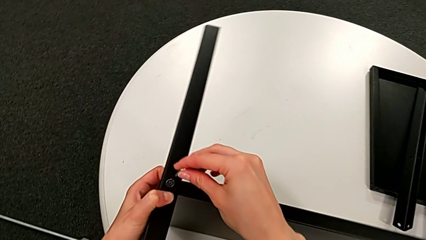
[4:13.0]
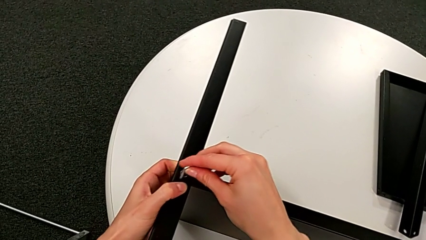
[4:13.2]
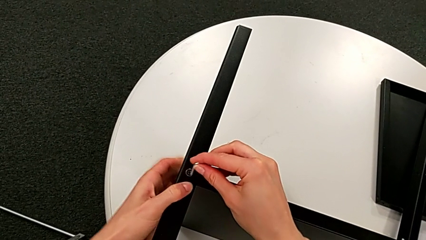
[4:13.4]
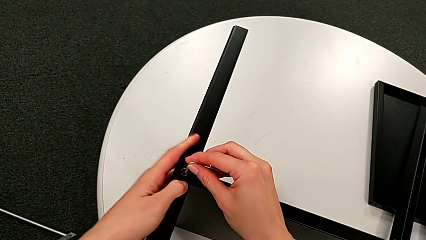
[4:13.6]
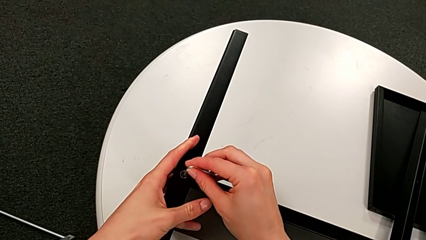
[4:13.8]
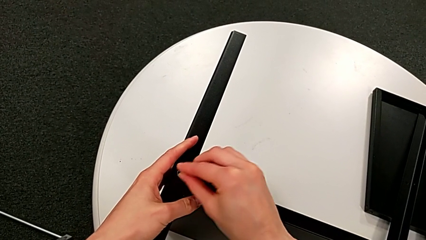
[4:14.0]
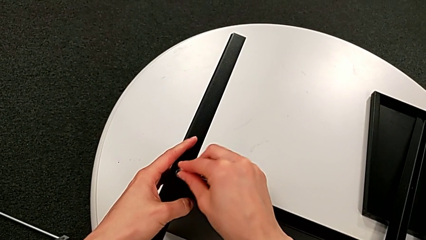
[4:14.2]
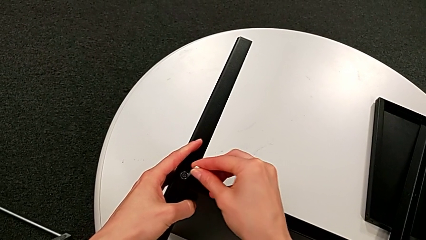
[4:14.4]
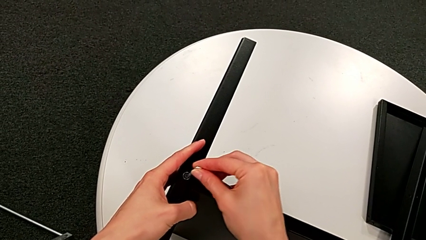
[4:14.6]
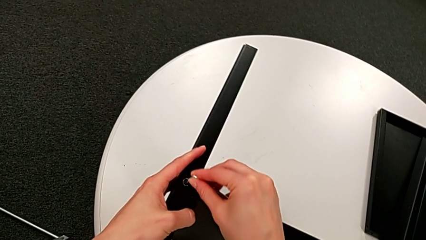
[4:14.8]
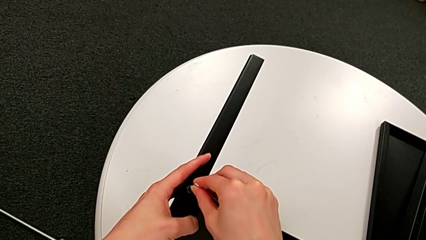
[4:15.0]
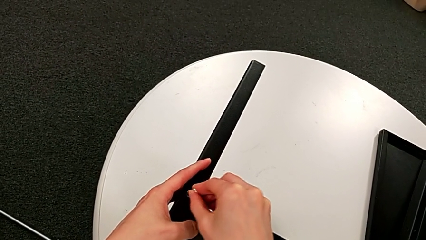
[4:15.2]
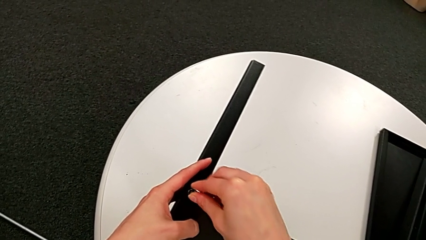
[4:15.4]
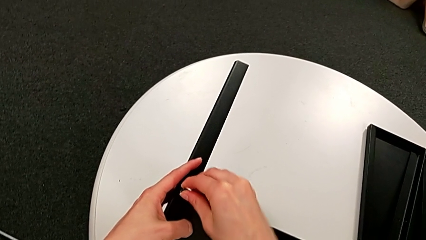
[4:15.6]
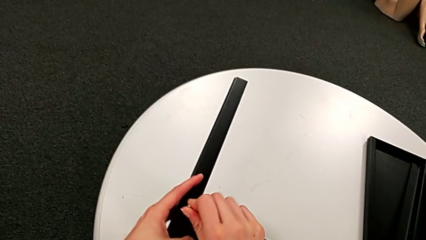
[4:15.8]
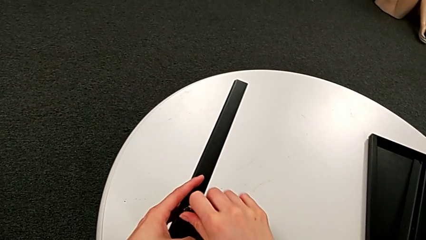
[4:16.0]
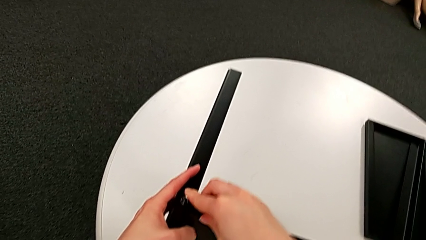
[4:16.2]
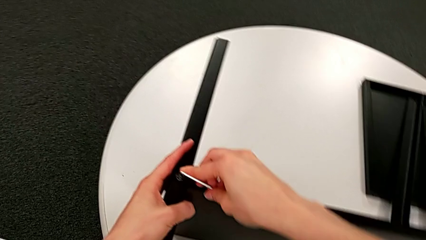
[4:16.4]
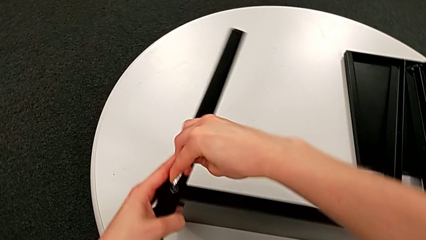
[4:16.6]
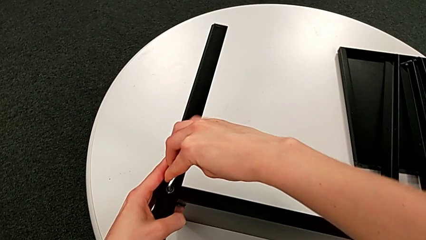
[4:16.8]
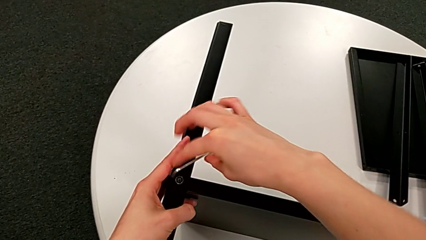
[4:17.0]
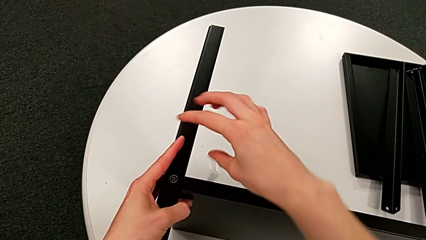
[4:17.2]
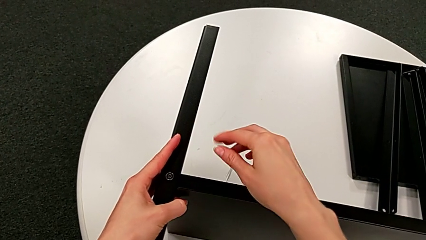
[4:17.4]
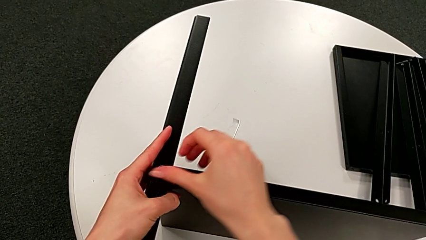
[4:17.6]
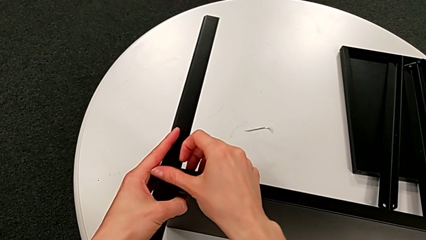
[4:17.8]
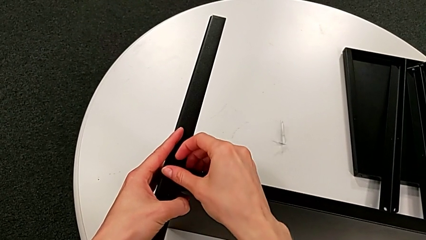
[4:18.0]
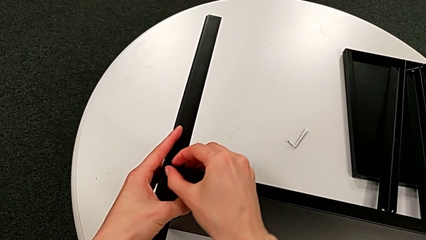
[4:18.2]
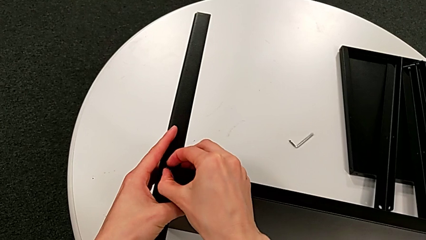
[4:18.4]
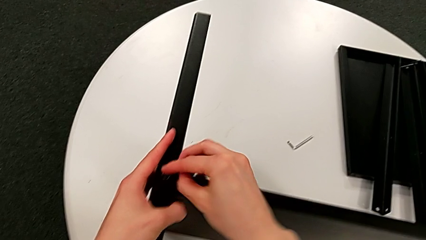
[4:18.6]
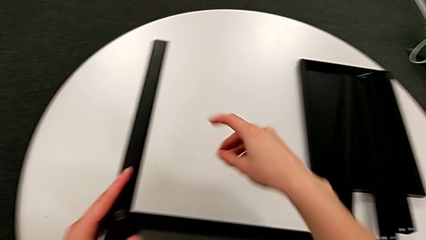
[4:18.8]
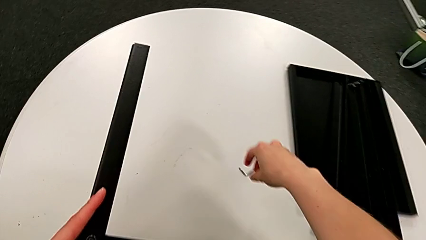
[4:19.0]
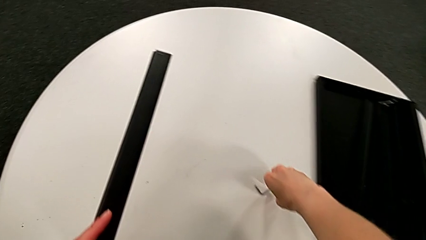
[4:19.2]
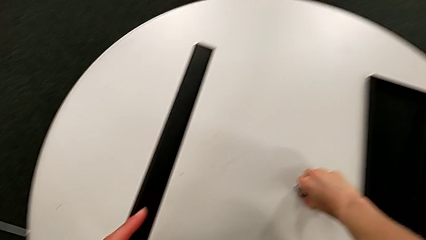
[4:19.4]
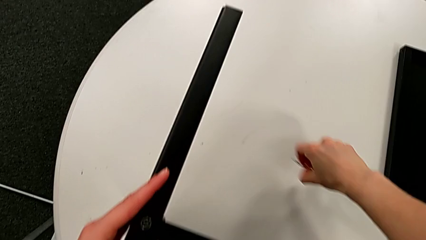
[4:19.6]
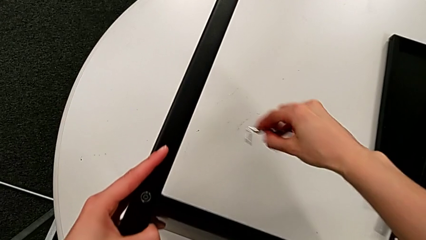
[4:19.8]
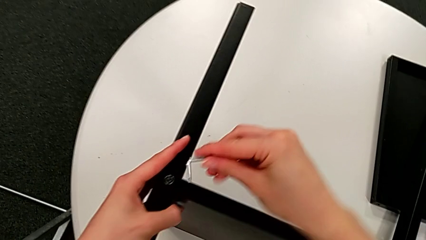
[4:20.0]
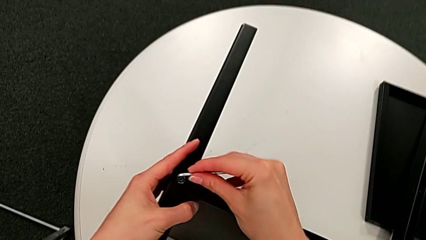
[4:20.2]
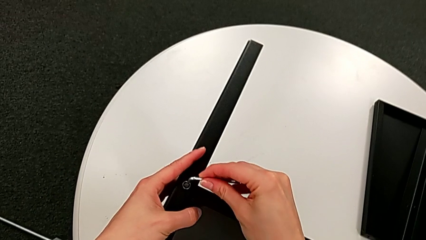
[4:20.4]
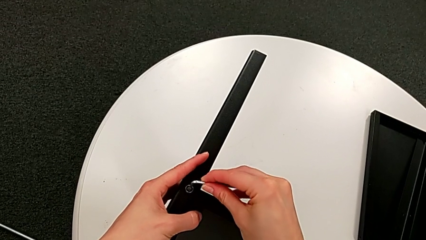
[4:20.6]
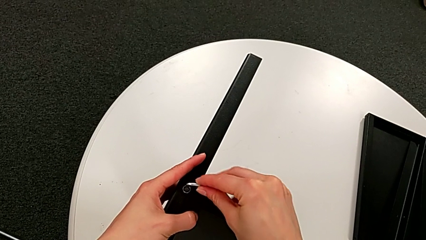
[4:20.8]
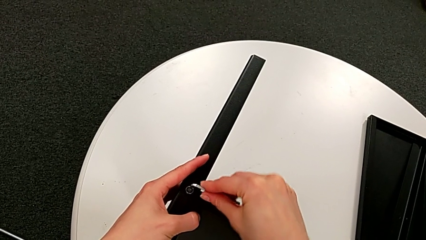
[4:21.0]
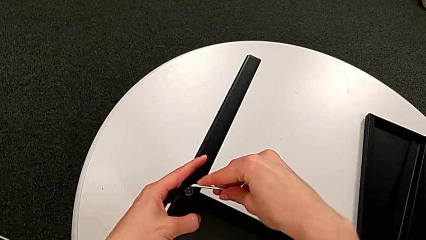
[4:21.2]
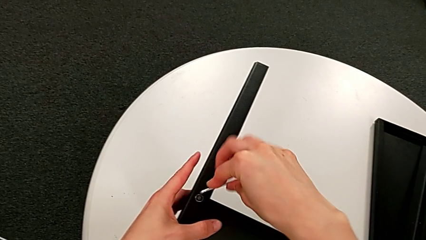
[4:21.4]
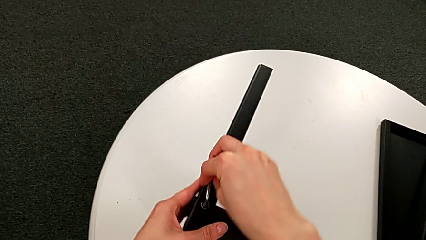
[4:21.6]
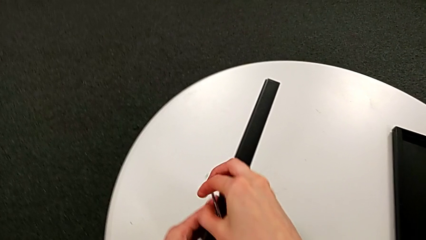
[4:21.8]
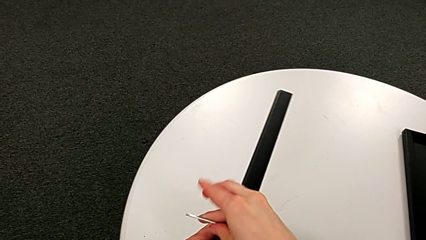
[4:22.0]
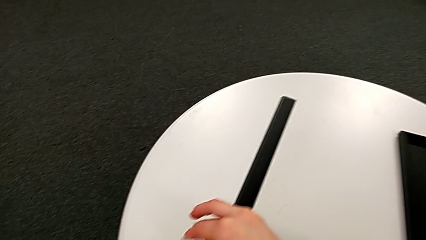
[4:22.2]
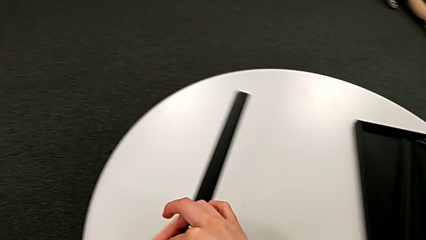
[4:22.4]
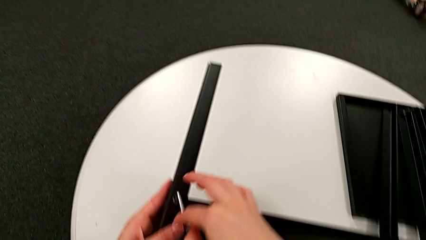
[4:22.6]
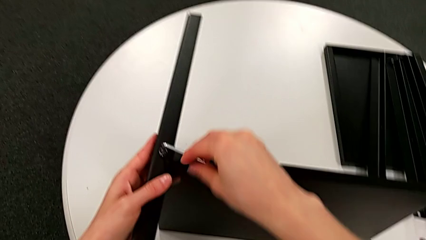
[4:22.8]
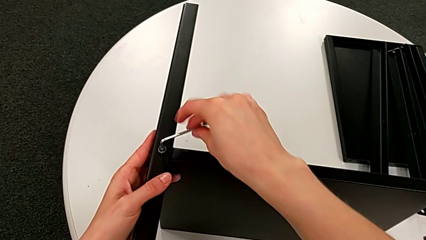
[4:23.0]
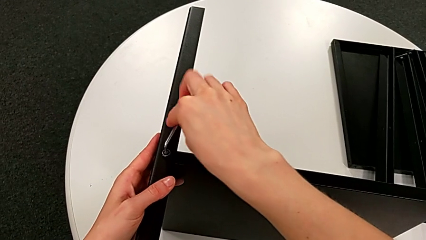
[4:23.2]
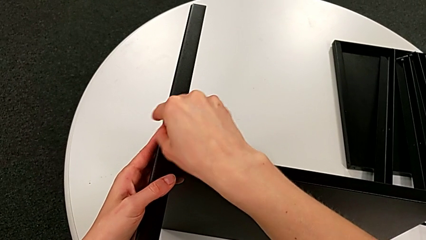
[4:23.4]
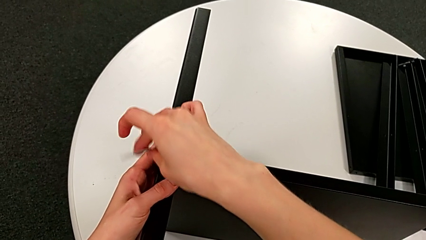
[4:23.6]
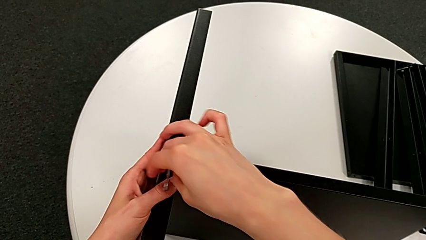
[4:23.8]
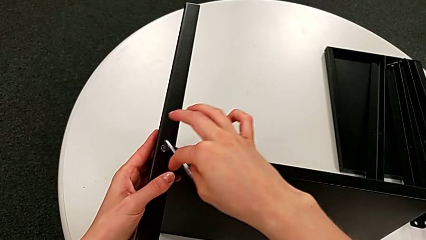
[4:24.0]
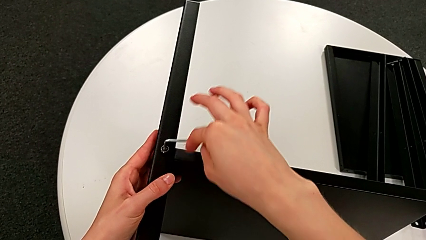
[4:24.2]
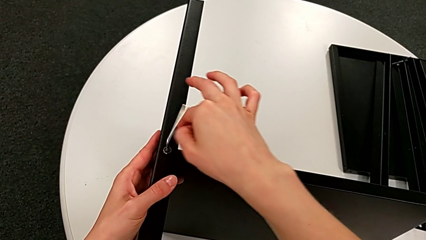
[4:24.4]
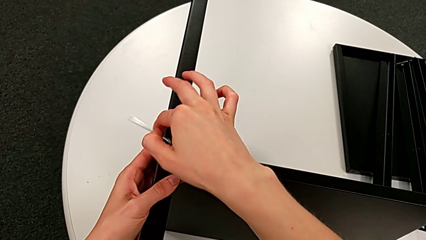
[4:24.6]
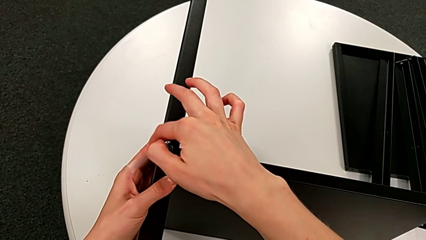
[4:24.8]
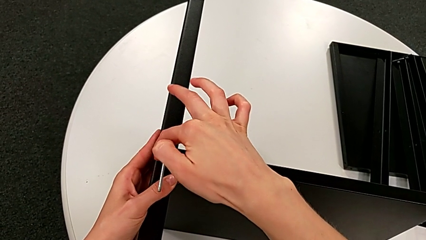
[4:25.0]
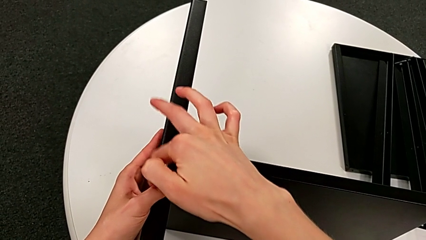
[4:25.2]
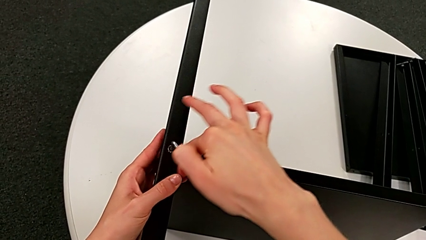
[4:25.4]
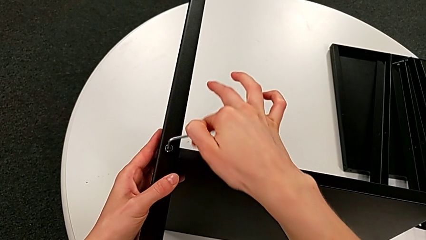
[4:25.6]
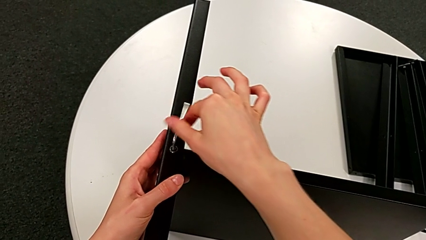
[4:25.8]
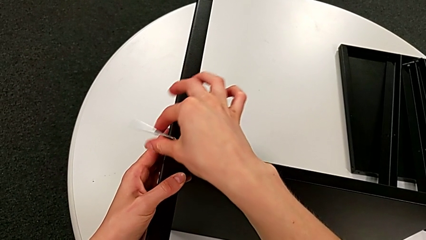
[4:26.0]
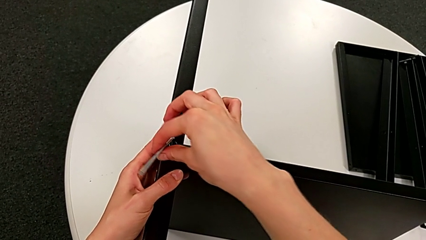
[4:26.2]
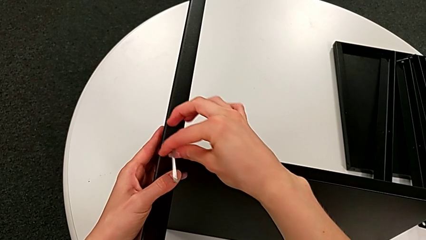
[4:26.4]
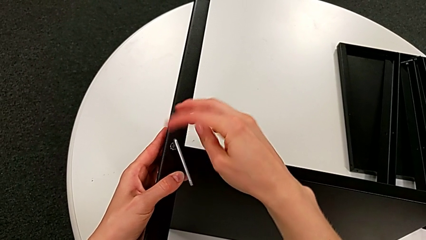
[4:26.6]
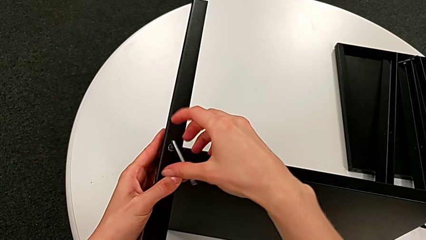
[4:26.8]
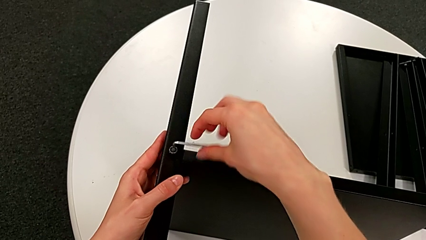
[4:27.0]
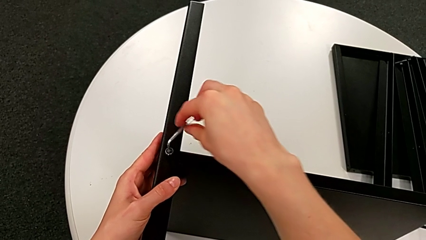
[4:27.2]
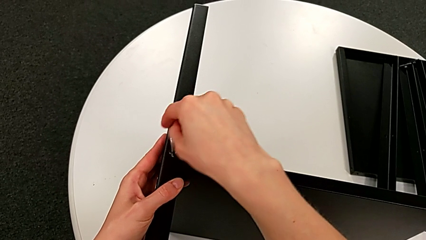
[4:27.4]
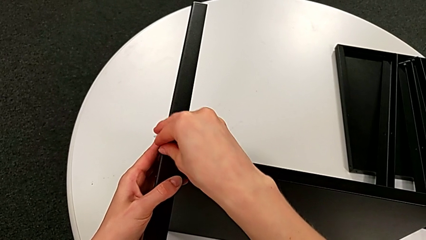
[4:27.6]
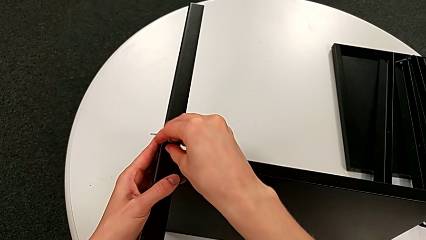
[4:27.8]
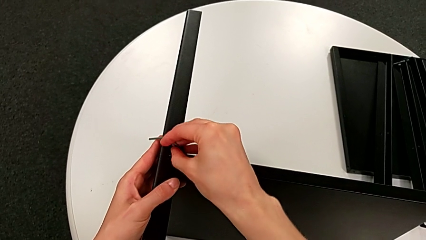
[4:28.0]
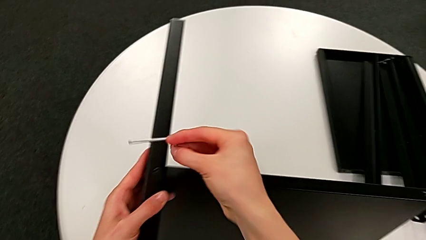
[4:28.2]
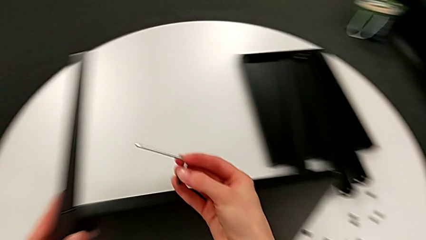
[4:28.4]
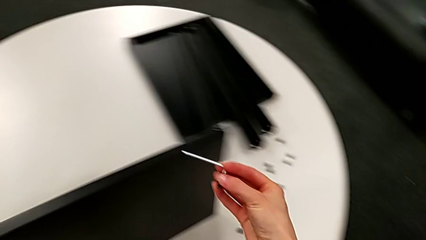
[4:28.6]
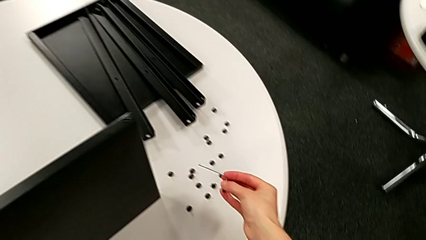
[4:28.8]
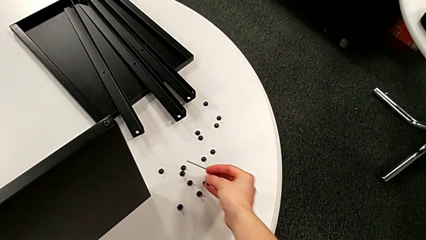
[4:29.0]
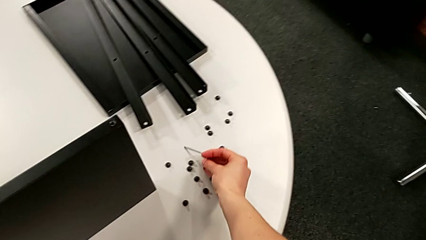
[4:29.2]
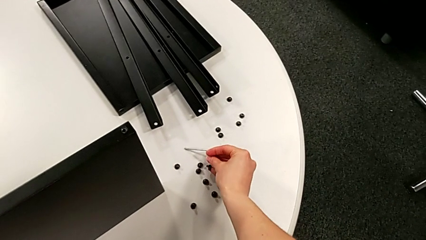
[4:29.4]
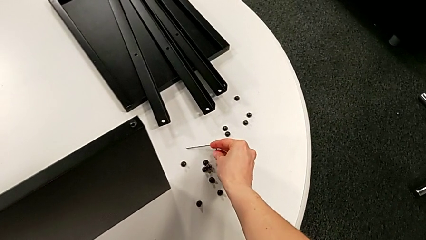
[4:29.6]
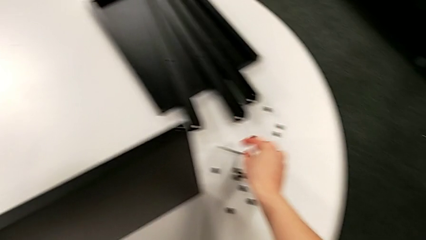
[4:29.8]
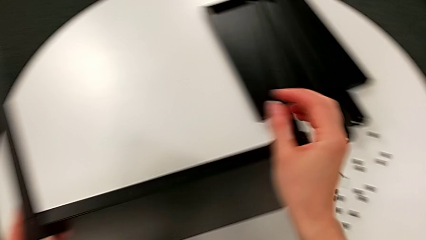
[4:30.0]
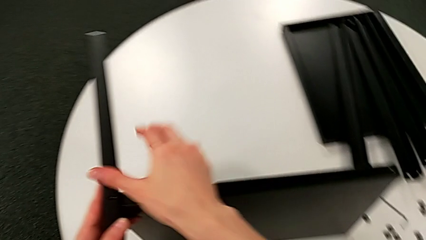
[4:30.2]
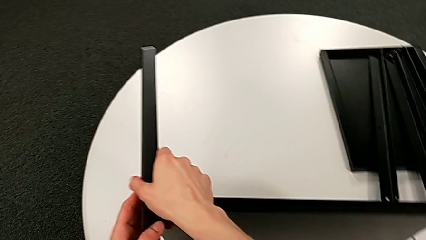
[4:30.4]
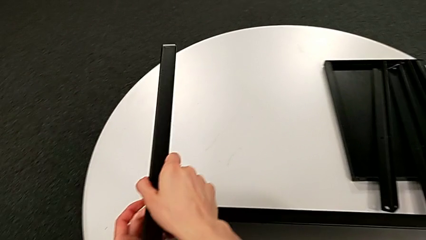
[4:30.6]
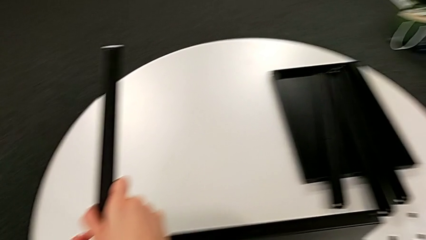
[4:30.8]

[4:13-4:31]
The camera wearer is disassembling the fourth leg of the table. They insert the Allen wrench, unscrew the hex socket head, wrongly drop the Allen wrench, unscrew the hex socket head, grab the Allen wrench, insert it, unscrew the hex socket head, disassemble it with the right hand, place it and place the Allen wrench.
